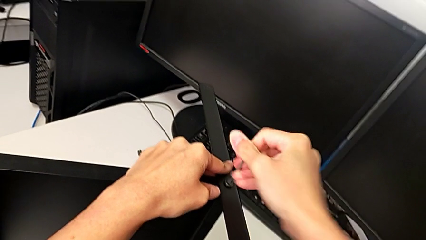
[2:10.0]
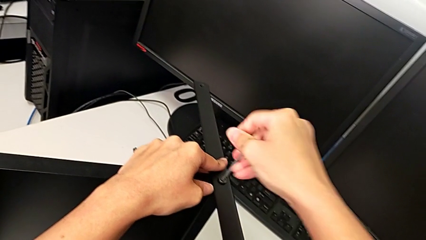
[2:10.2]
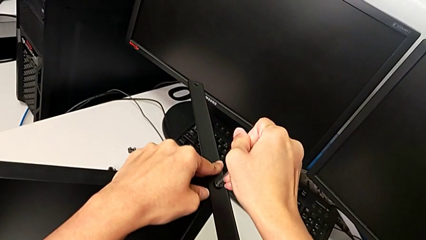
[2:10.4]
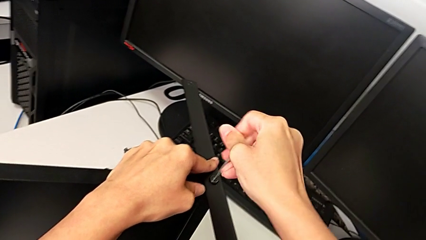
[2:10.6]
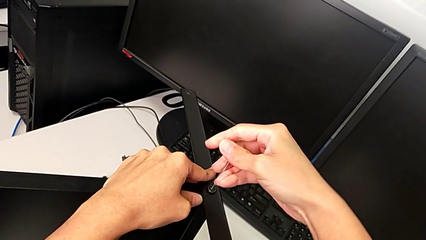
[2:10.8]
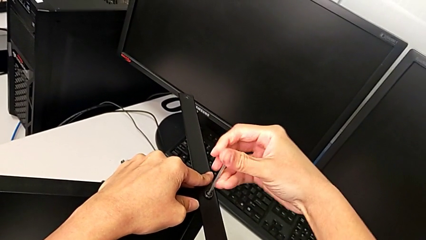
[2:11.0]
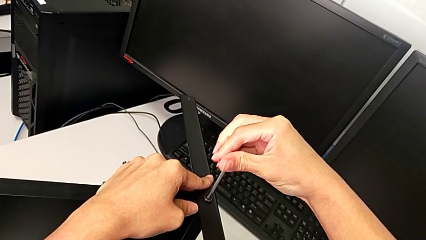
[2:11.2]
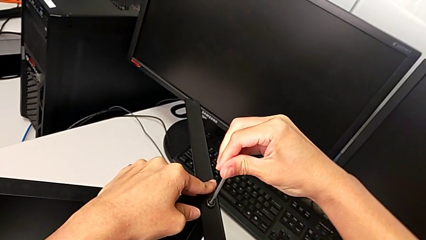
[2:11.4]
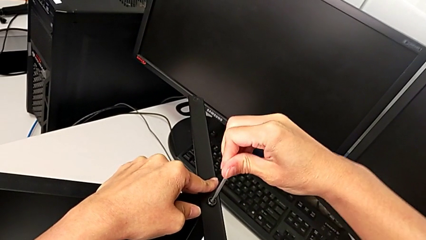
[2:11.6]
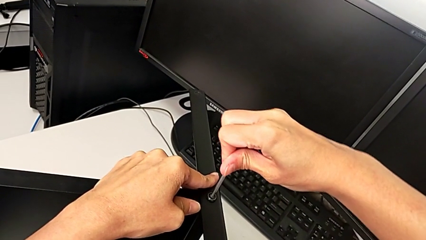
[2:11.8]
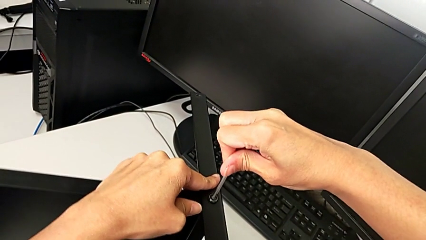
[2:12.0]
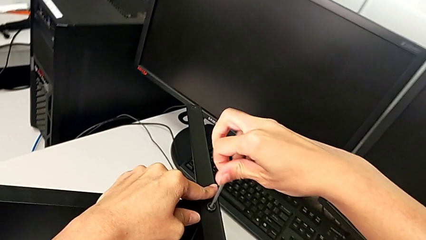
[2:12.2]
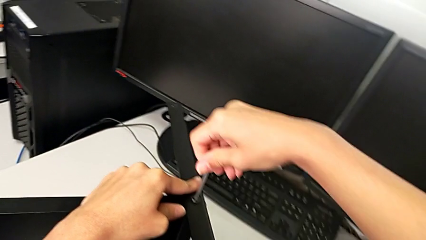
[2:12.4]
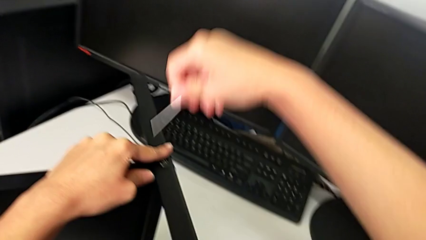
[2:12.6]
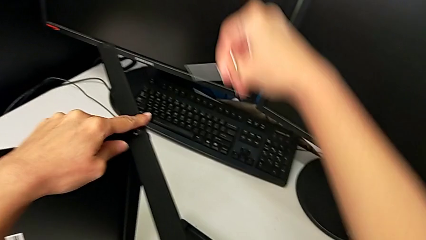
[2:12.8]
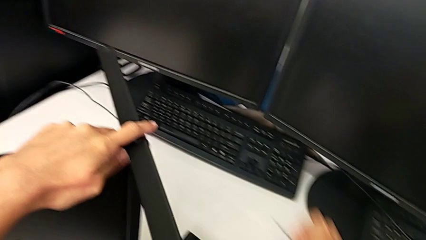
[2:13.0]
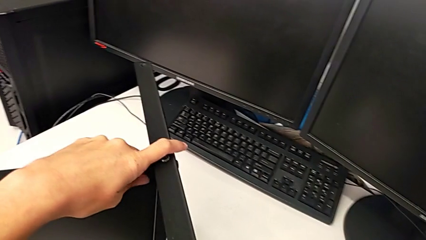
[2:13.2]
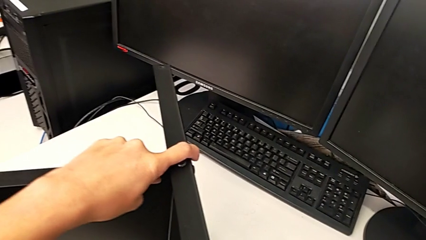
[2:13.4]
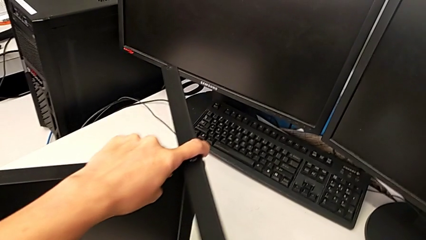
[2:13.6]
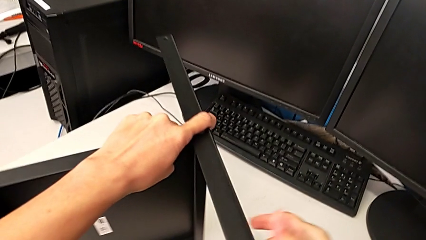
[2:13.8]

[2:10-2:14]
The camera wearer is screwing the middle part of the base. They screw the hex socket head, withdraw the Allen wrench and place it.

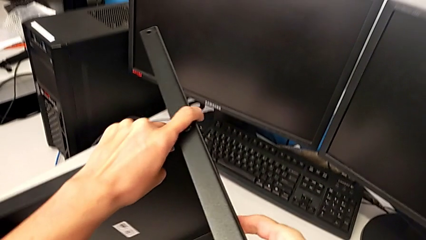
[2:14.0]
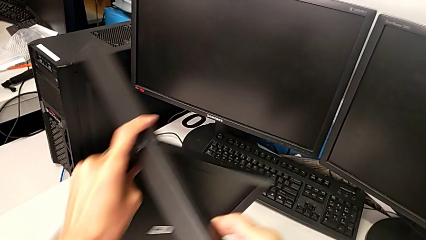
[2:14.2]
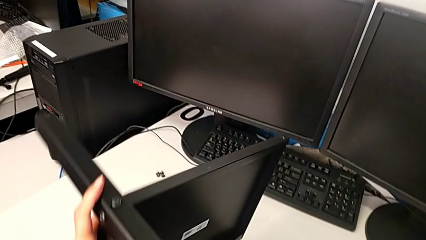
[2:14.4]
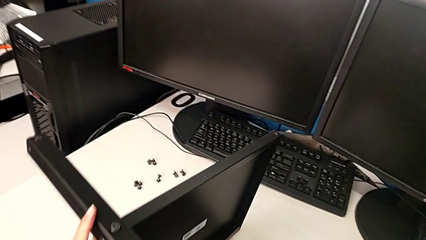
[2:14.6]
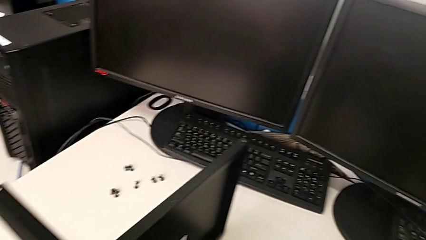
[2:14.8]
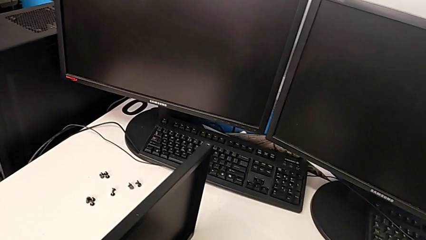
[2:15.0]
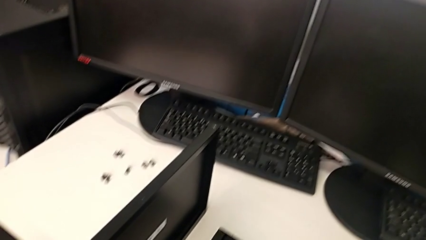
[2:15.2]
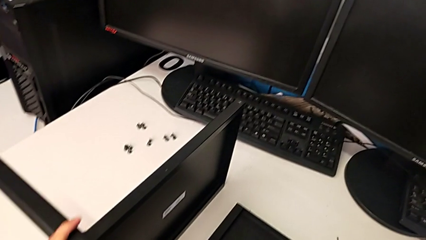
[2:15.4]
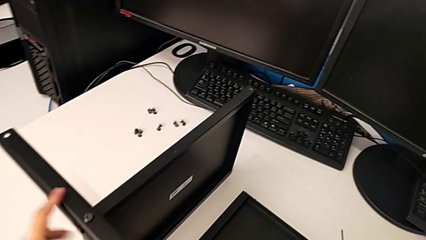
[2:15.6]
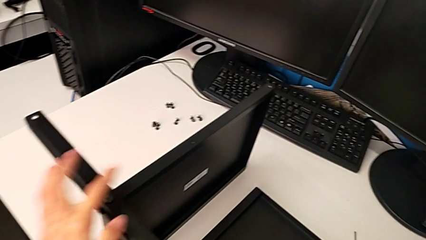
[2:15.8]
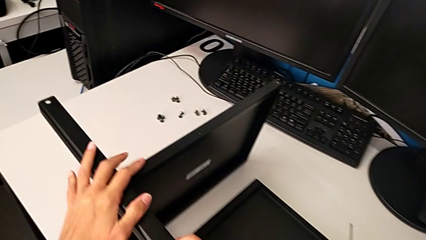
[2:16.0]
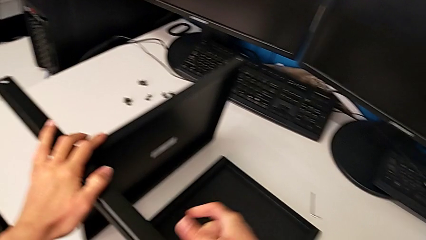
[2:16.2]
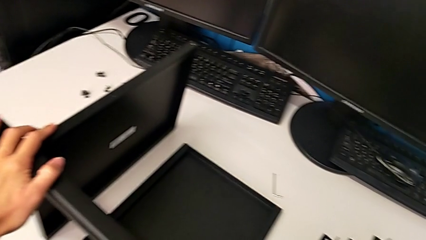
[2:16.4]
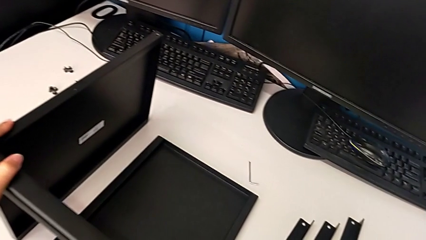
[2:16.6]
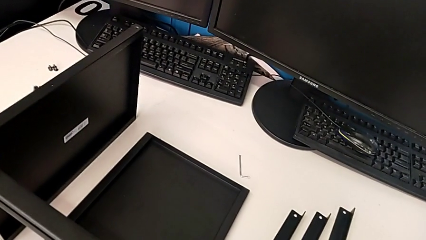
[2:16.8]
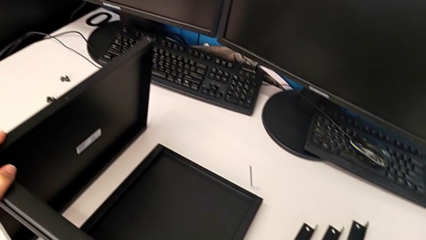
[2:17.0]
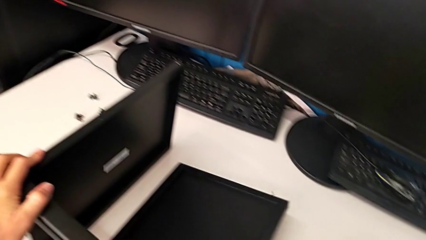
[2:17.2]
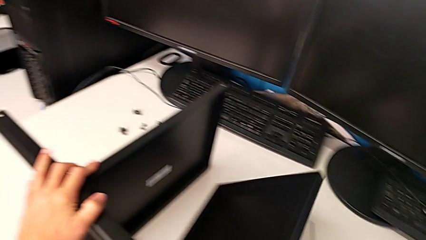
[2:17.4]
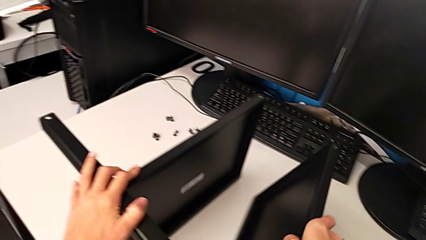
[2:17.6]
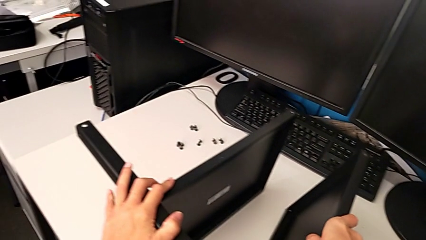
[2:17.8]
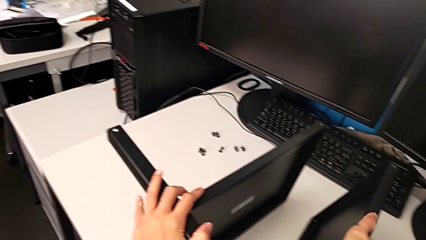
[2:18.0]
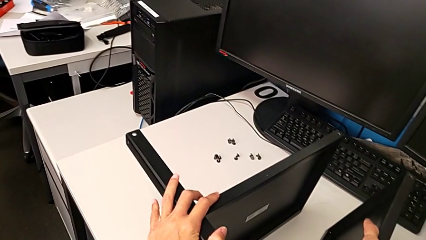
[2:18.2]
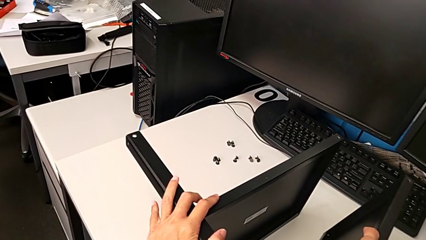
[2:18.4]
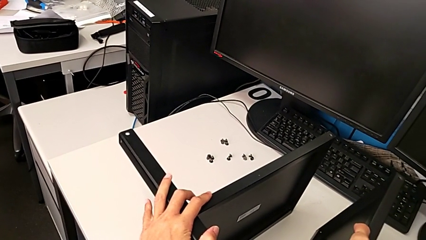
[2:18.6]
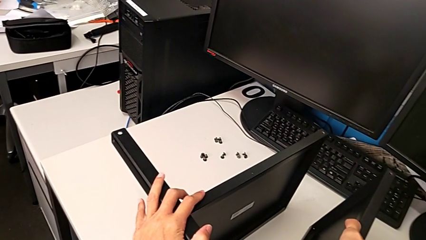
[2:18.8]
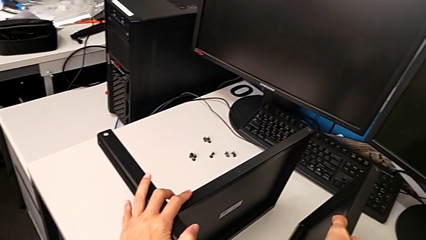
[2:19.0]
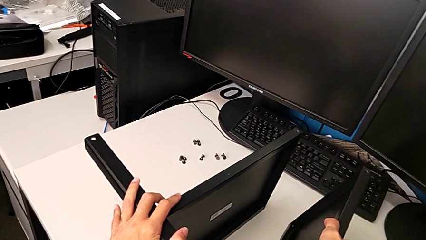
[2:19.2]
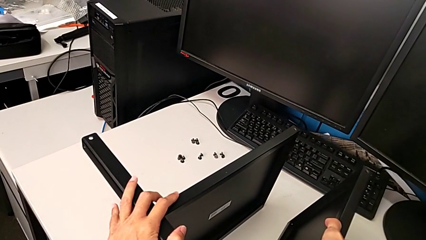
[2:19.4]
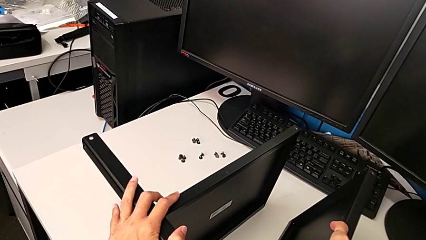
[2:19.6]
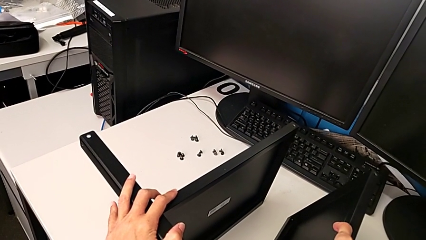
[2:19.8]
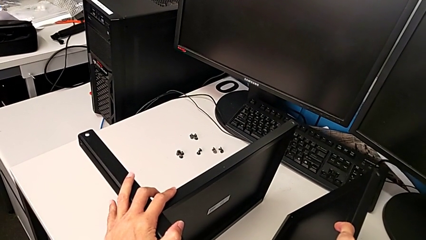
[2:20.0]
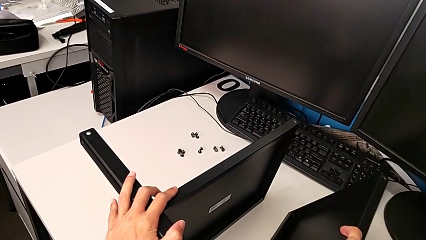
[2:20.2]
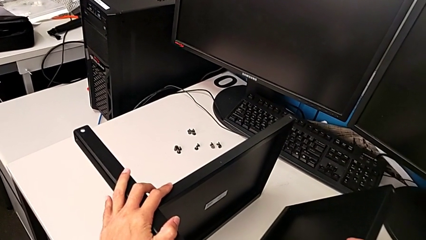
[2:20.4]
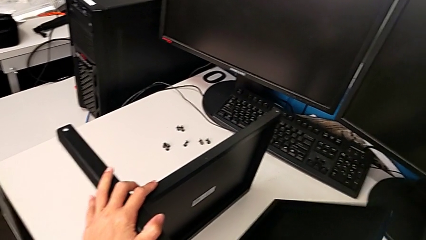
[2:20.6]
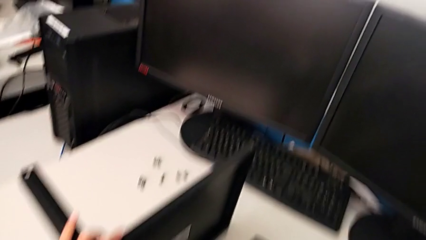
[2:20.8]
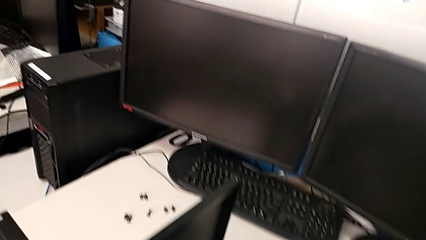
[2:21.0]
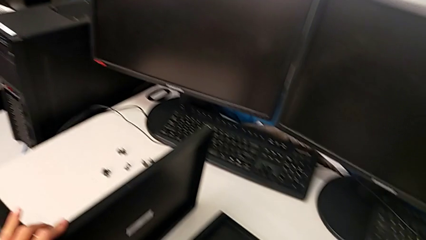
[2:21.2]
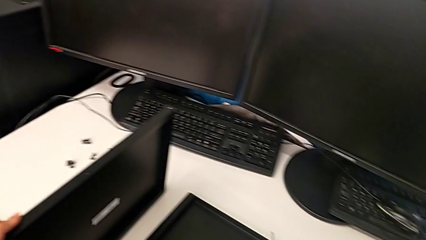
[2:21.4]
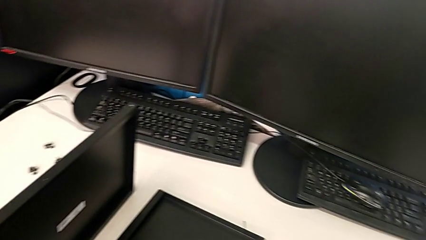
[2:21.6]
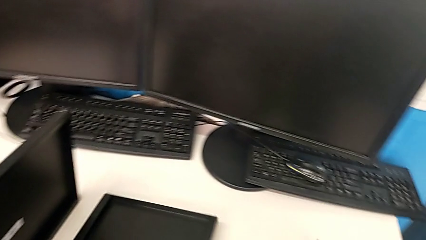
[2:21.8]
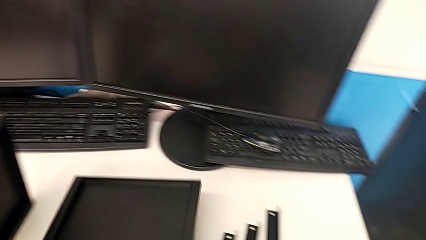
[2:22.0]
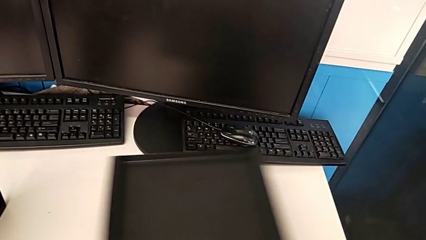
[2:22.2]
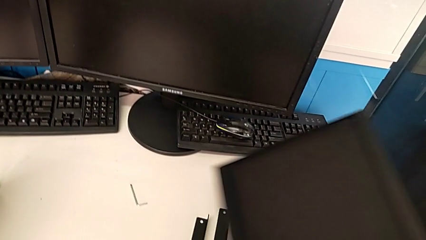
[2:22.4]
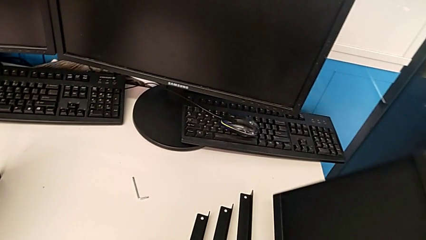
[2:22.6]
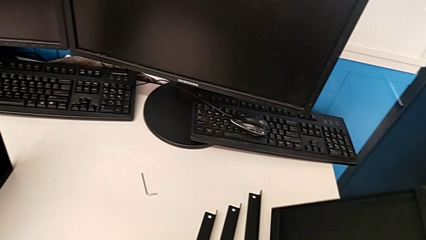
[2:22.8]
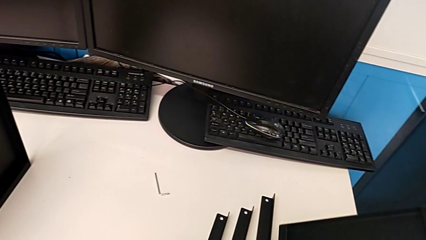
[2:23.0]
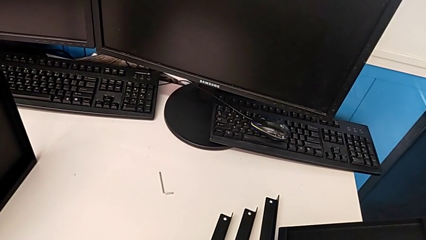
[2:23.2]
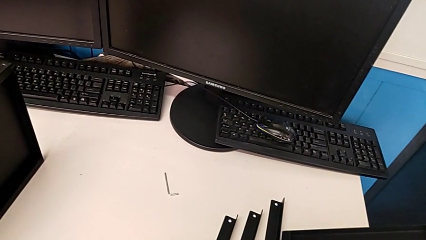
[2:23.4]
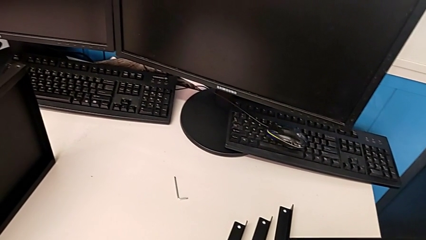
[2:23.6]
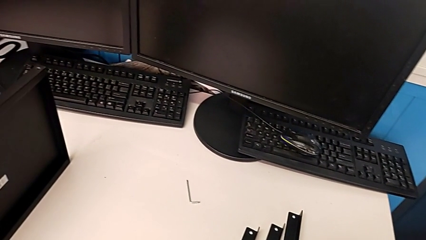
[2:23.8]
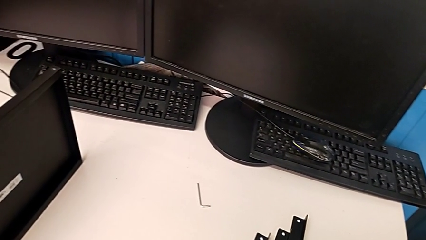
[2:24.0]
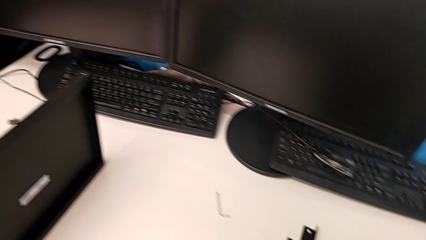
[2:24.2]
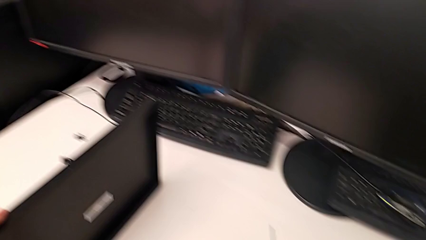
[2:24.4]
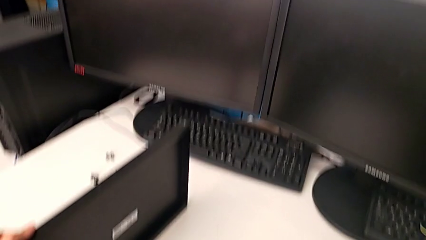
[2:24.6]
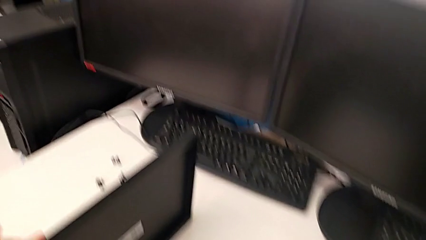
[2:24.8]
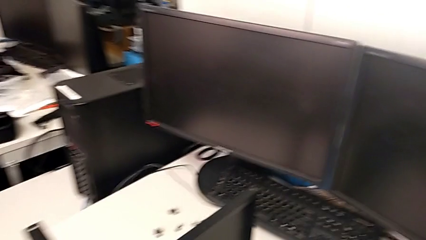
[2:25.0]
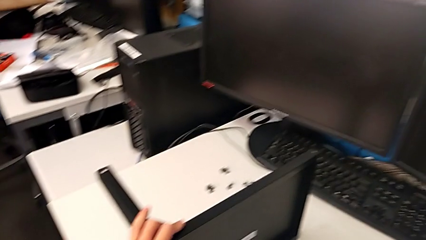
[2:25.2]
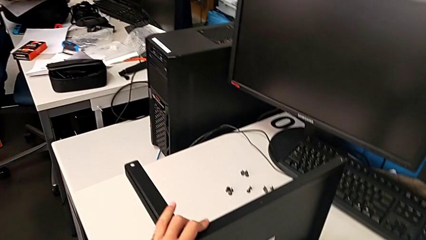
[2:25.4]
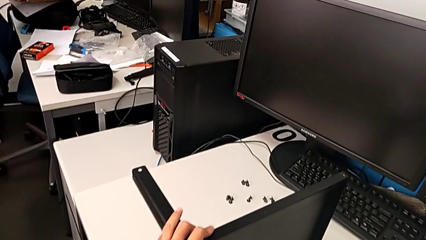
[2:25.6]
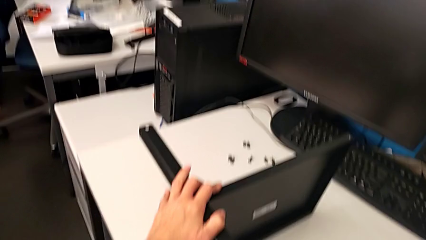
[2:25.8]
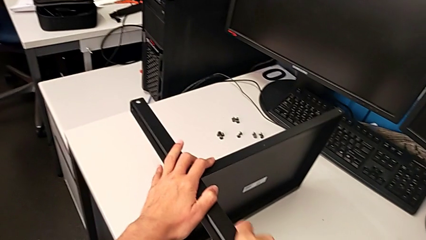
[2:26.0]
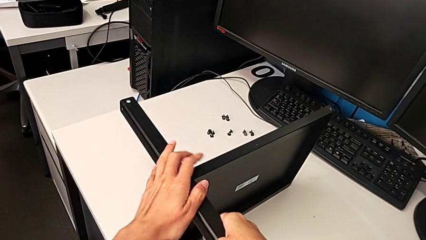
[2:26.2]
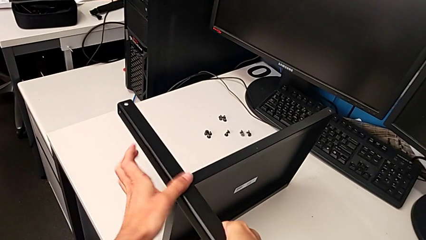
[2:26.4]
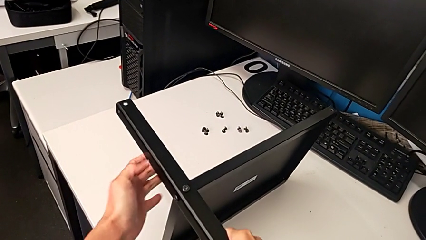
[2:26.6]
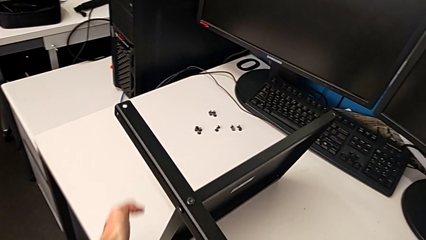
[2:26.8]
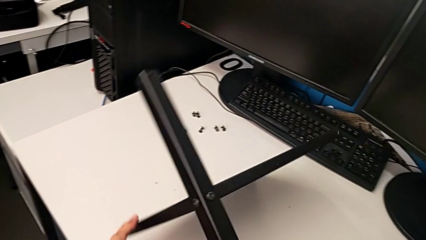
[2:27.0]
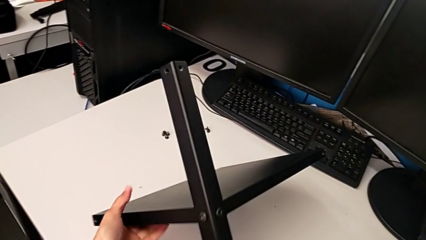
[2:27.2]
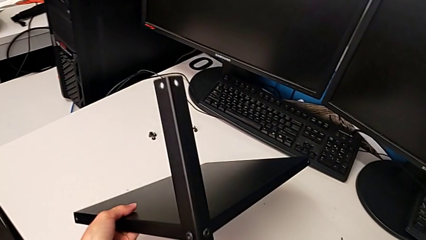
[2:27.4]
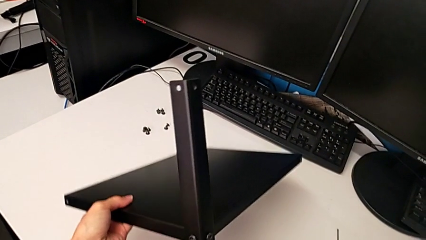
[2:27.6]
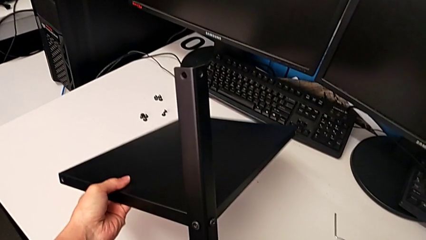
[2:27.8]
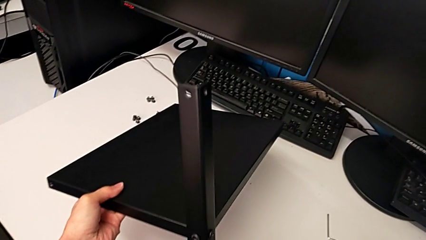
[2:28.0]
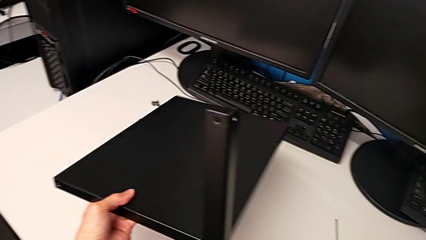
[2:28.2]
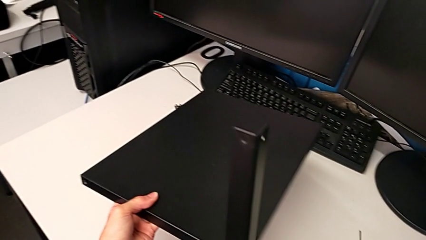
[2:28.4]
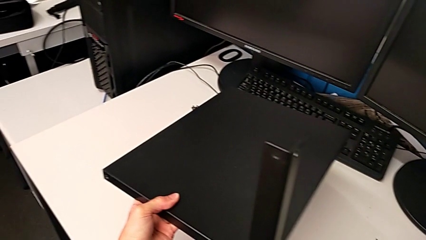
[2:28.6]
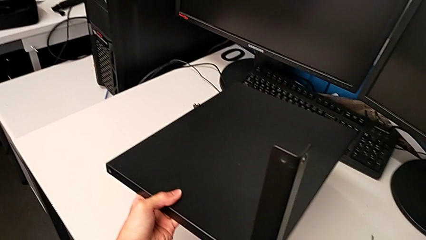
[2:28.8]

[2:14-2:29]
The camera wearer is inspecting the screws. They rotate the nightstand, wrongly grab the tray, inspect it, place it twice, slide the leg and wrongly rotate the nightstand.
